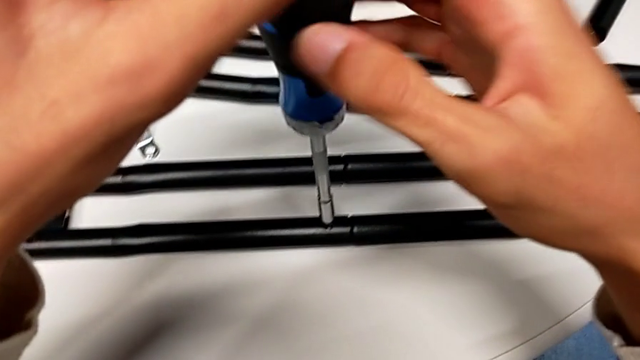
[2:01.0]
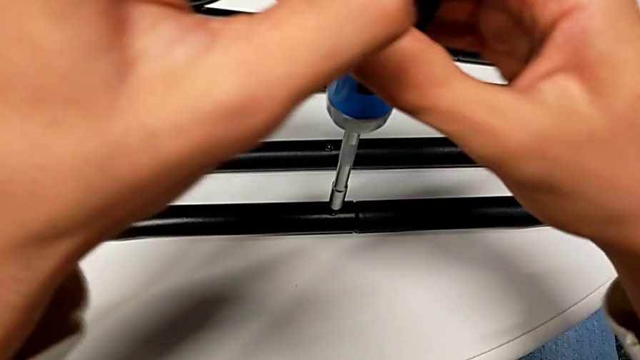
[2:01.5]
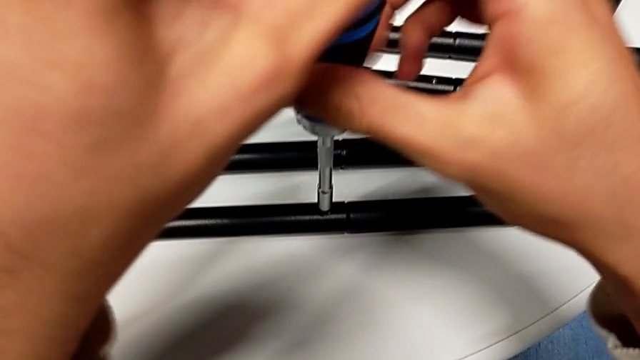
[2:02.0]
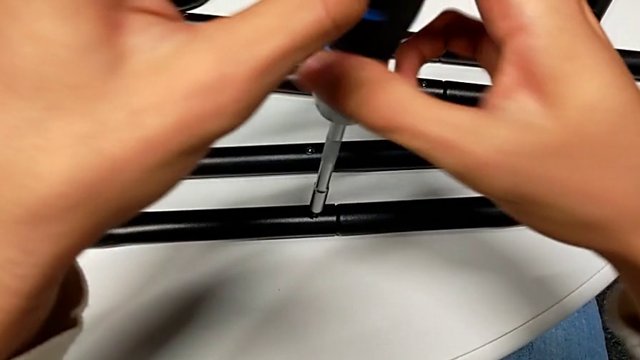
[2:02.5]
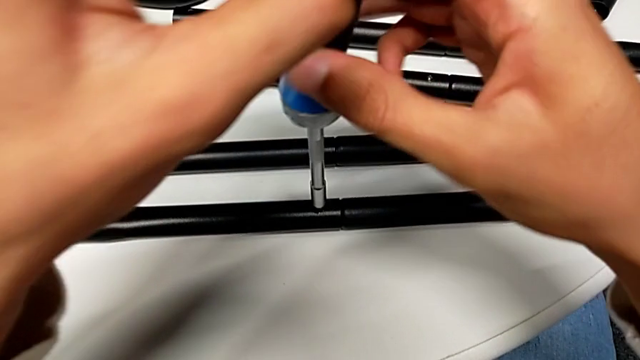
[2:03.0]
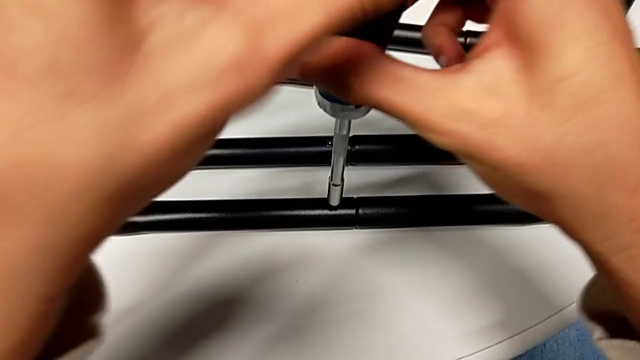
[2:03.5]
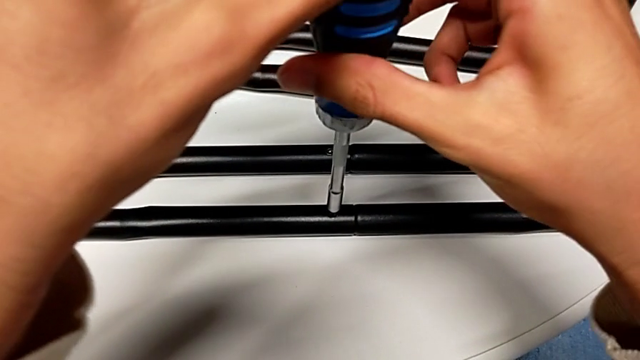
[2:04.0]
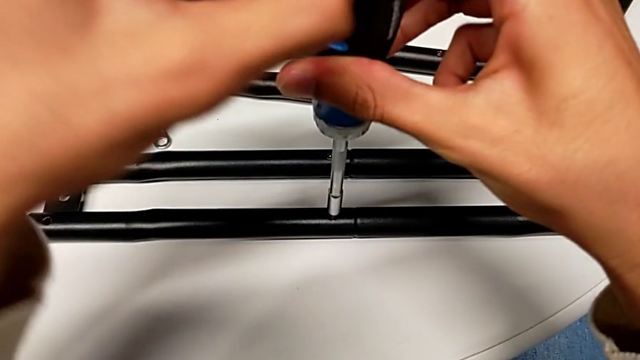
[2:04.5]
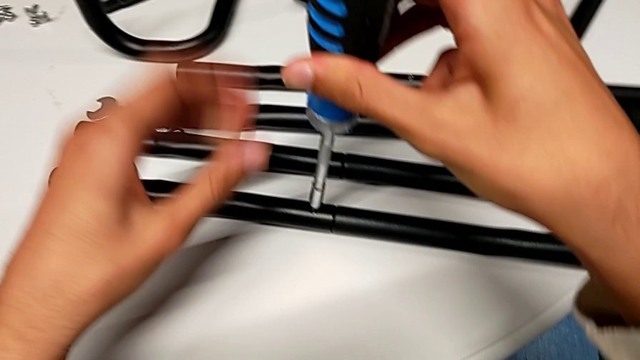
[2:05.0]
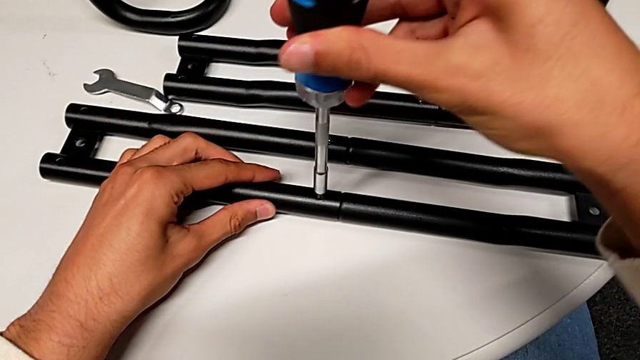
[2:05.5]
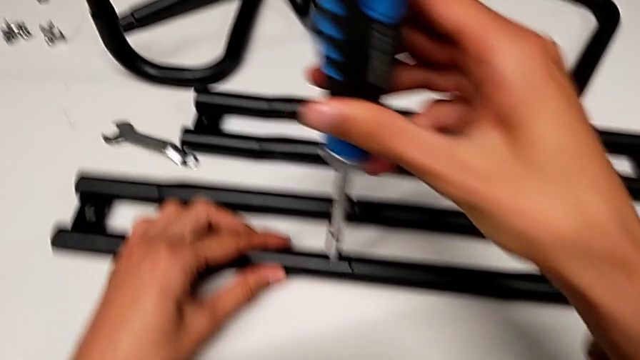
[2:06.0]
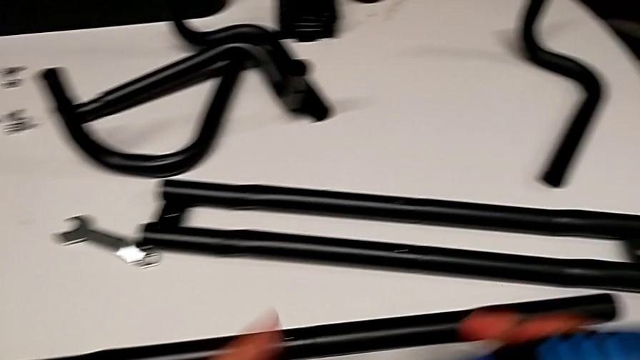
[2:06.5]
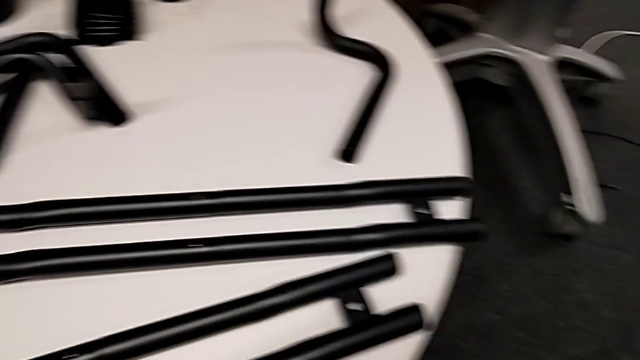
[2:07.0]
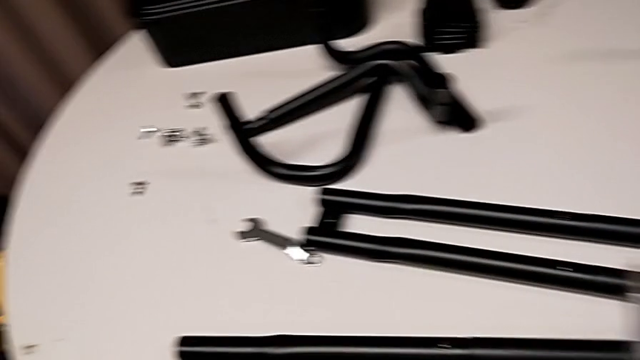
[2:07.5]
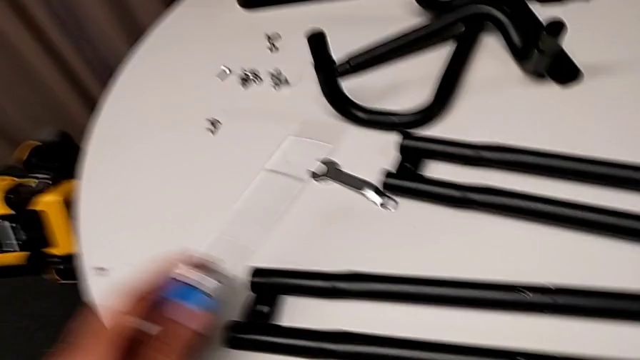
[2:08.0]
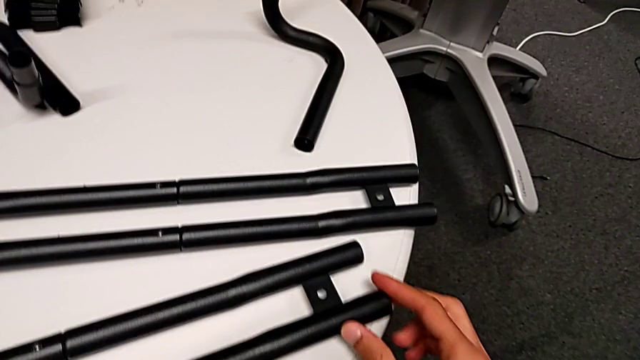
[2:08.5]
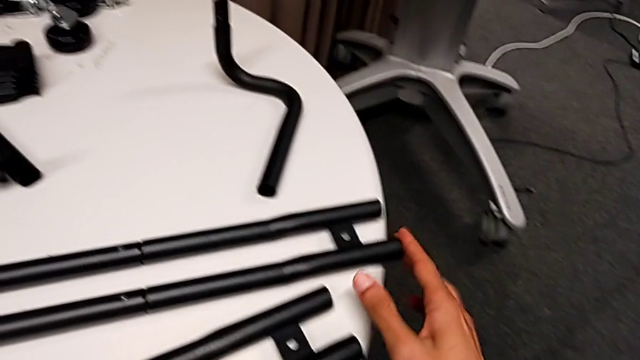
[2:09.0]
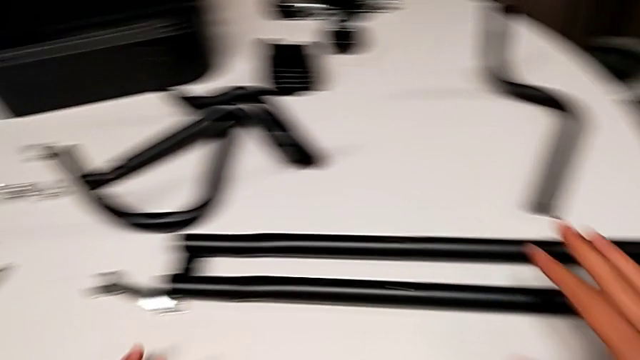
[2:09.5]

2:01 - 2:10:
The camera wearer is assembling the first bar. They keep screwing the screw.

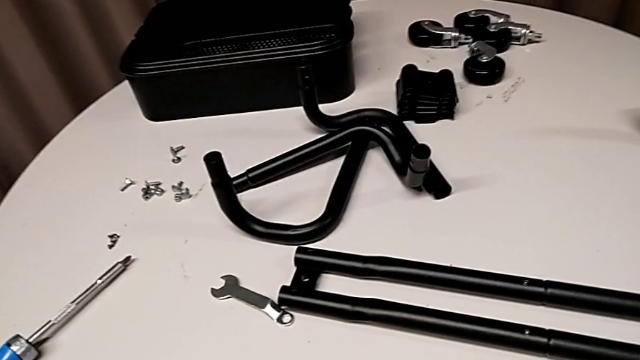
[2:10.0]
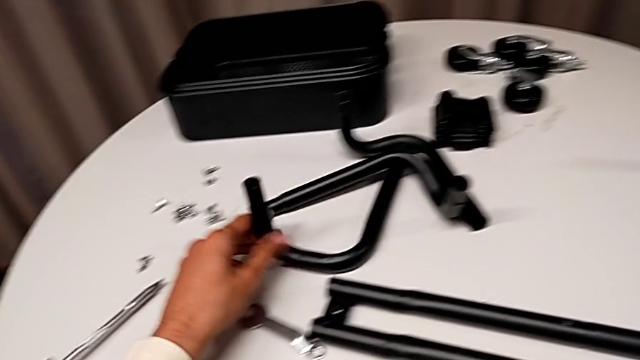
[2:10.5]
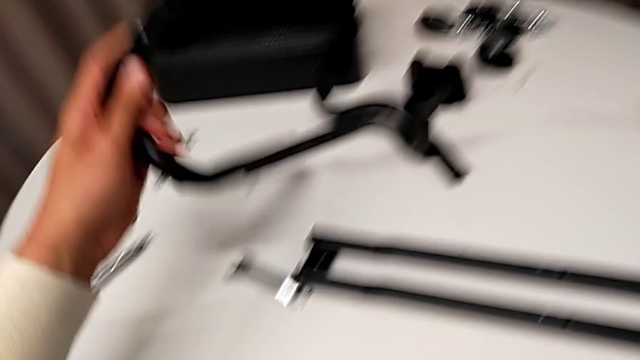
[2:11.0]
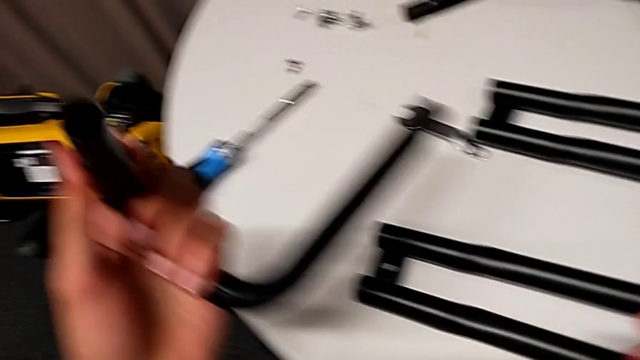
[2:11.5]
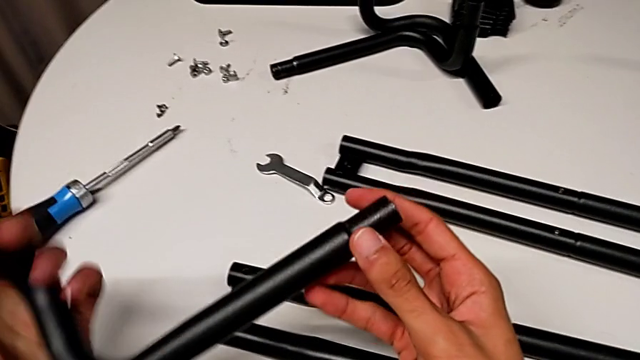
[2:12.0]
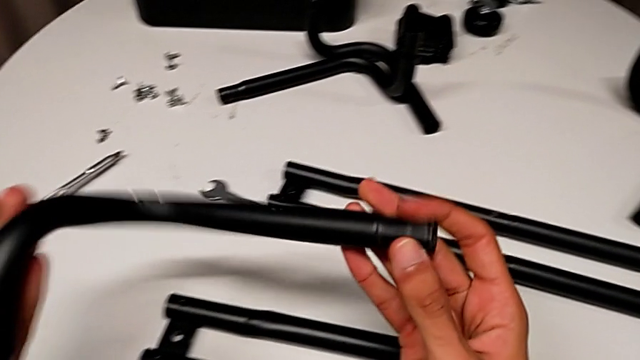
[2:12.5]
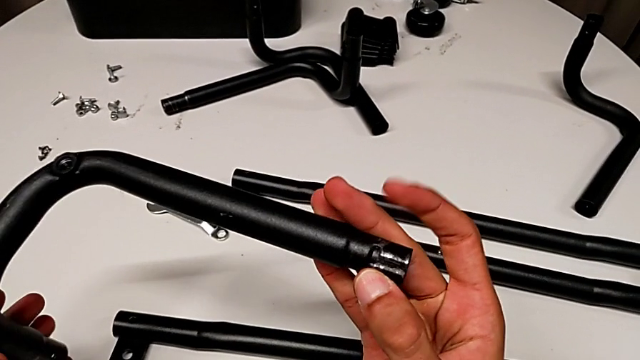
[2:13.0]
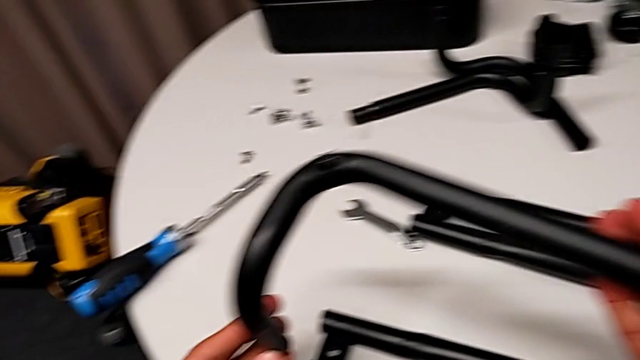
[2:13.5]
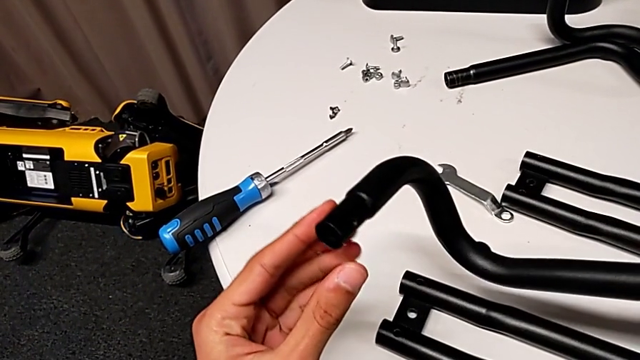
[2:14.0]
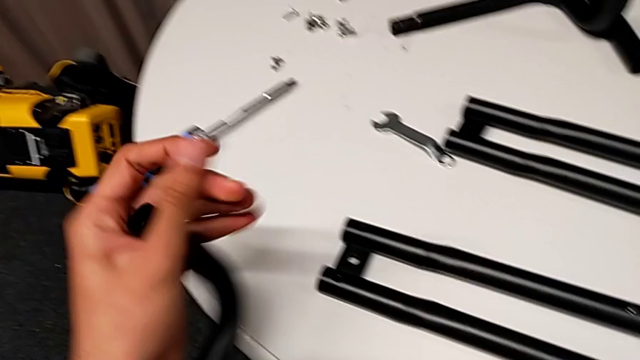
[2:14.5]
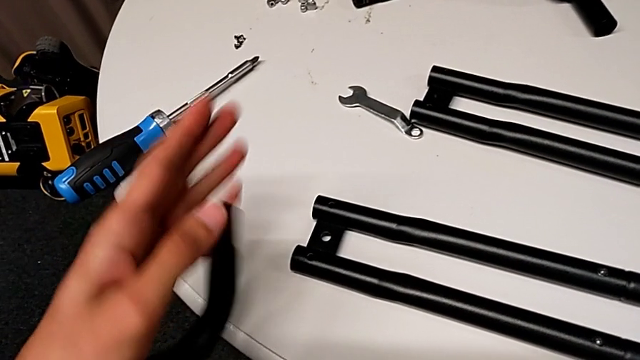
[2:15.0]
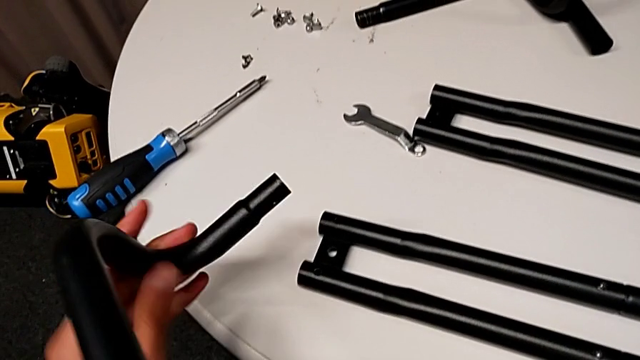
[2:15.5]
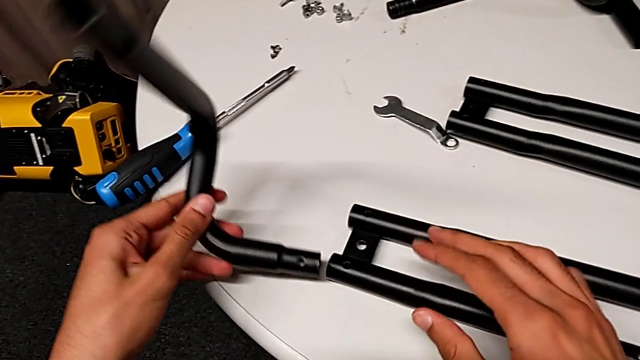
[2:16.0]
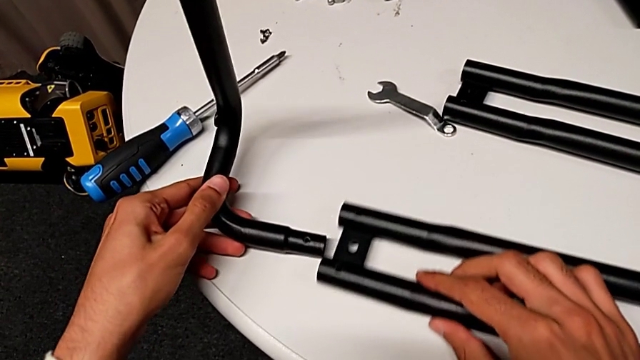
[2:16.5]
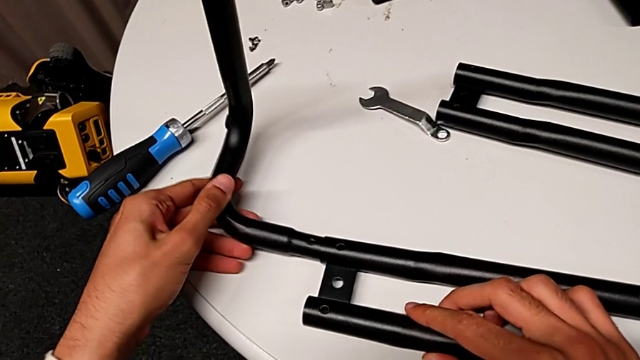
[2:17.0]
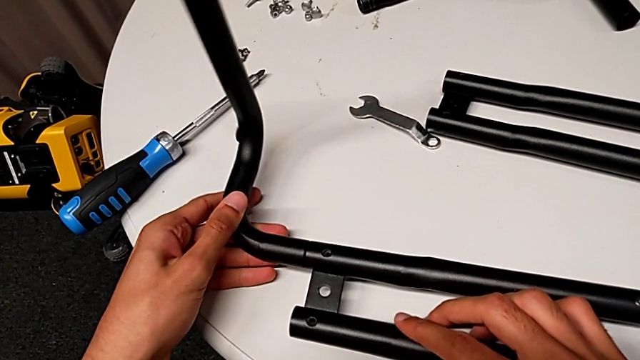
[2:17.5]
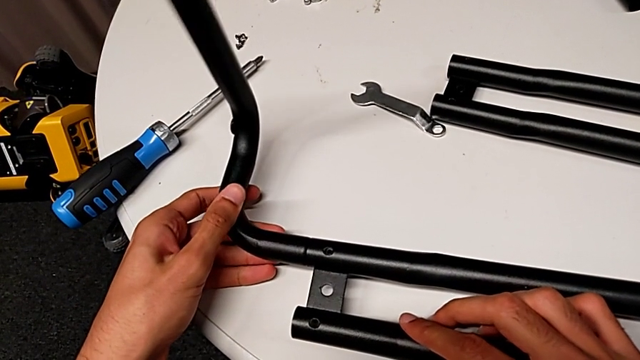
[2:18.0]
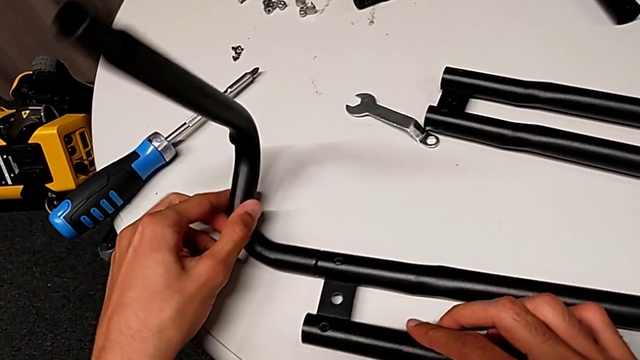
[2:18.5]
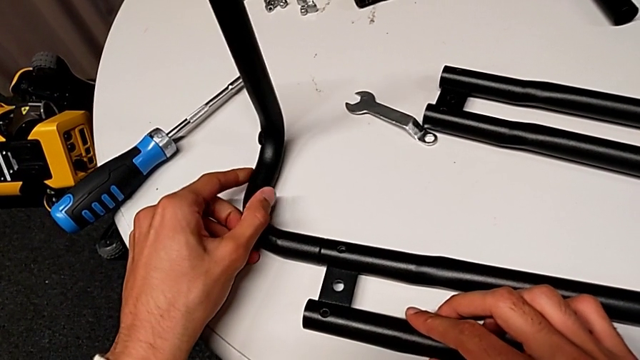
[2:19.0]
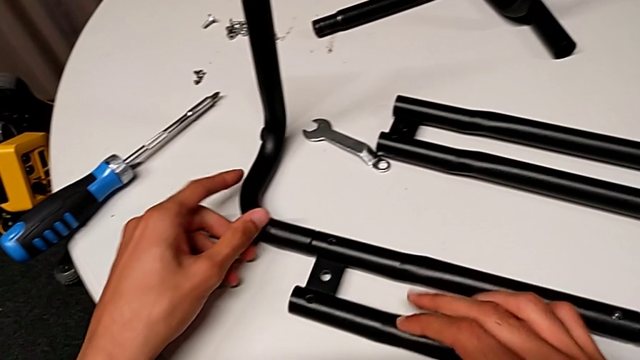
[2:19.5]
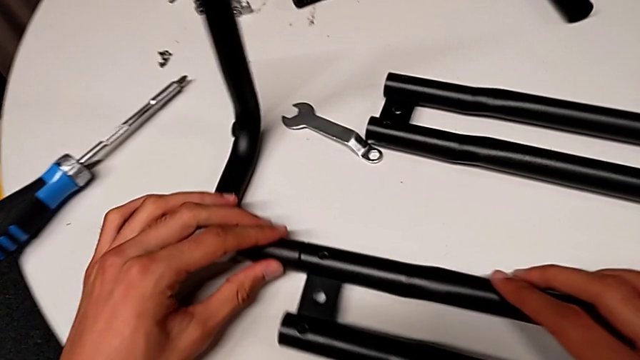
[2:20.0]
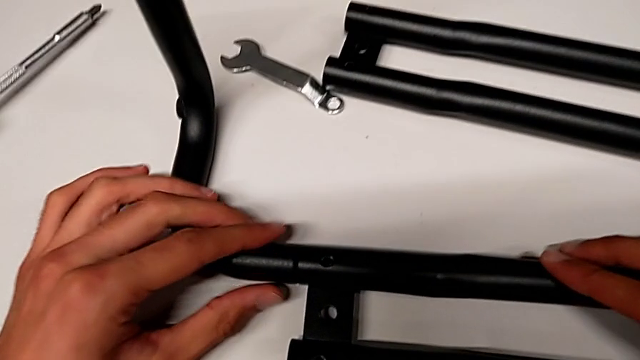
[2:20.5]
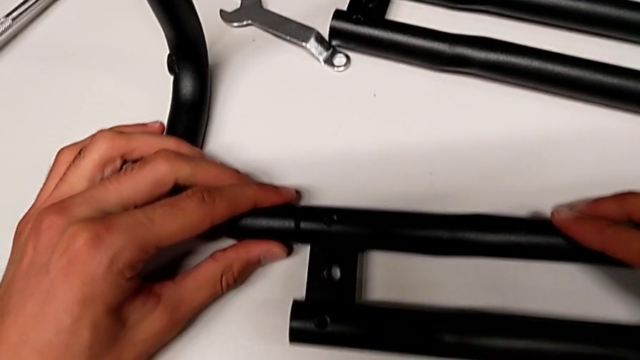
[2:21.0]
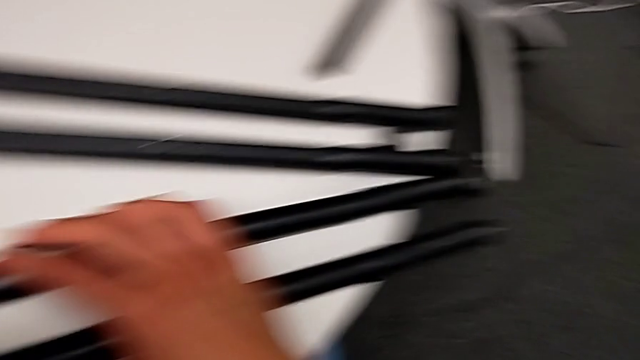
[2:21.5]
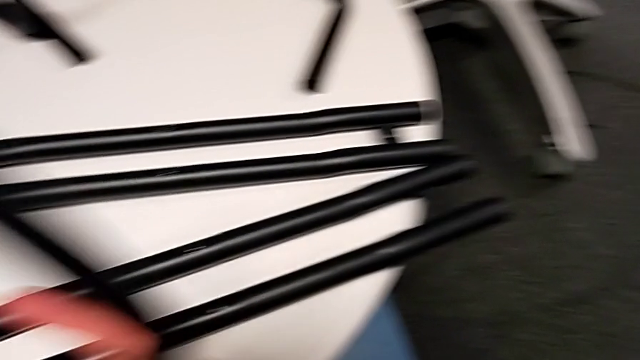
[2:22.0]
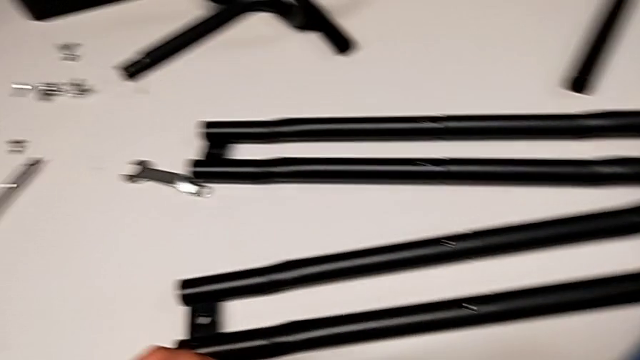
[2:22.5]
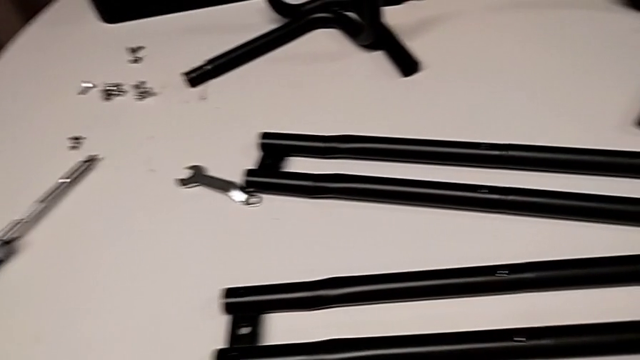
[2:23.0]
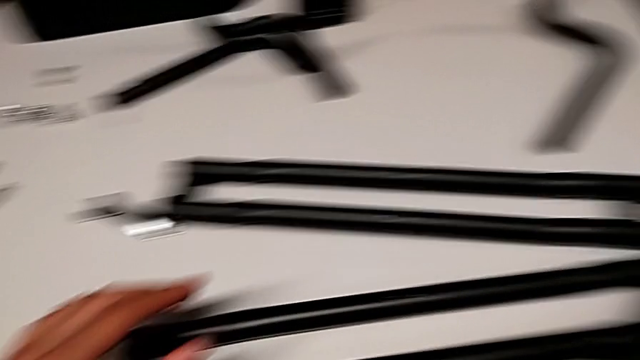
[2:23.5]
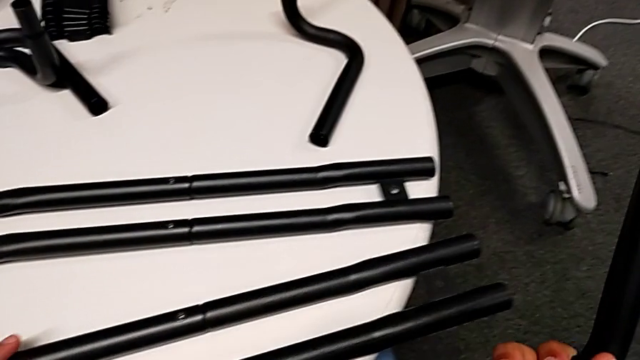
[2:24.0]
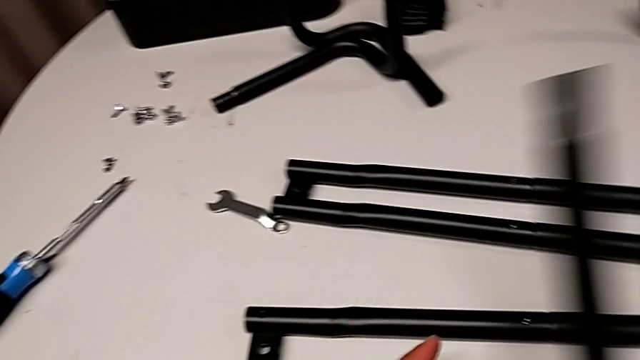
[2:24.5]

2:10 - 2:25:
The camera wearer is assembling the first half of the base frame tubes. They grab the half frame, assemble the frame and disassemble it.
